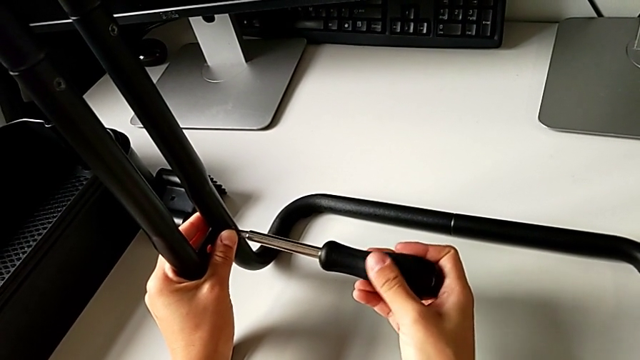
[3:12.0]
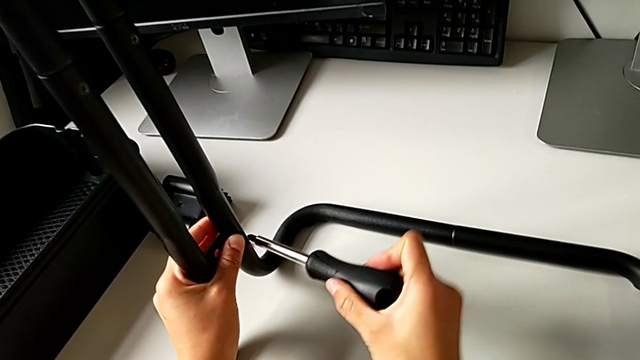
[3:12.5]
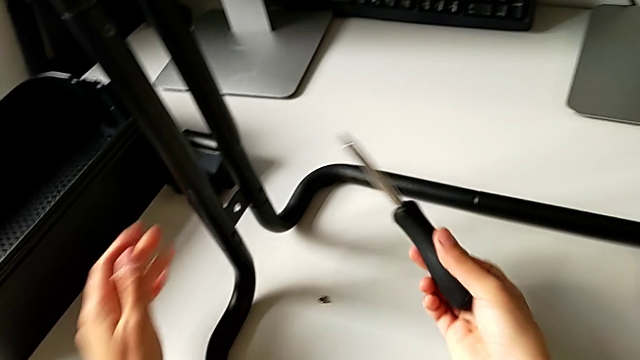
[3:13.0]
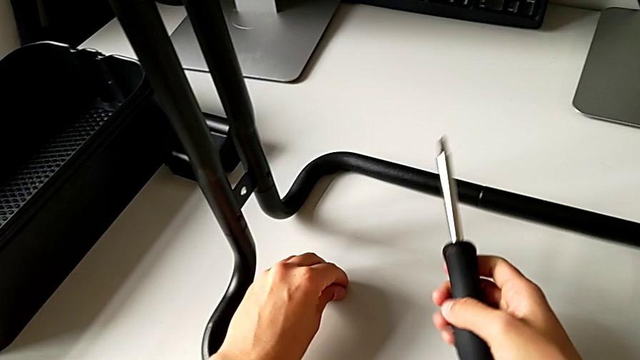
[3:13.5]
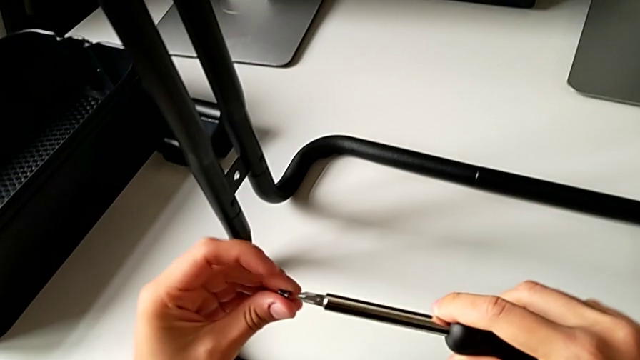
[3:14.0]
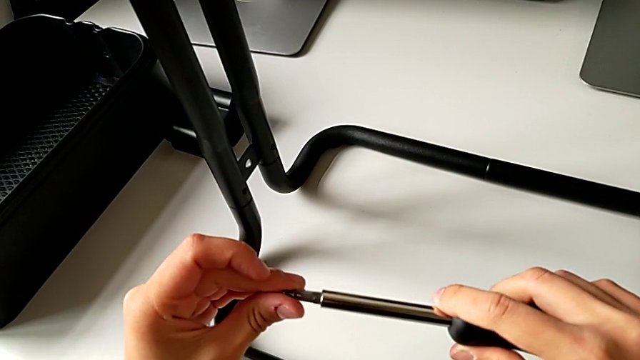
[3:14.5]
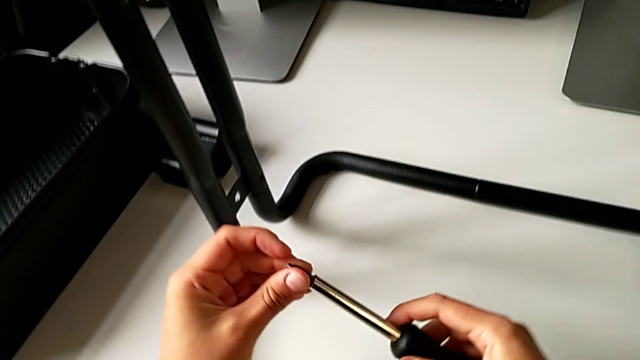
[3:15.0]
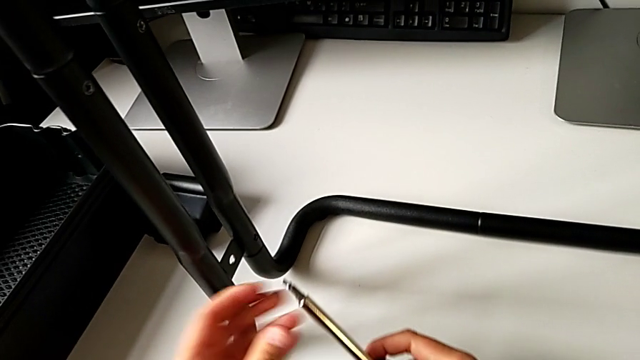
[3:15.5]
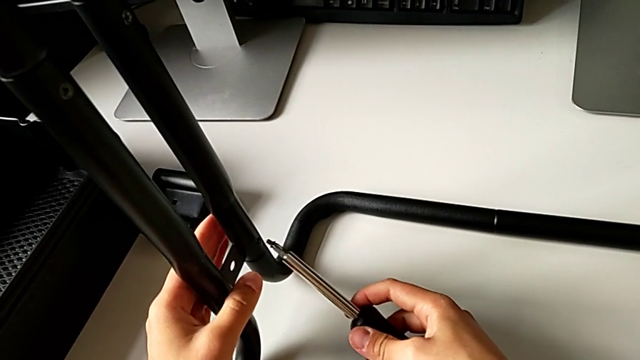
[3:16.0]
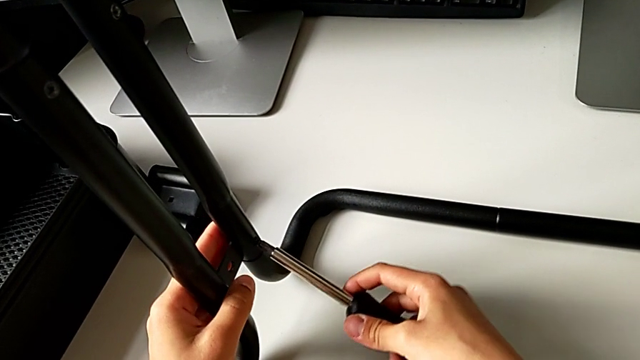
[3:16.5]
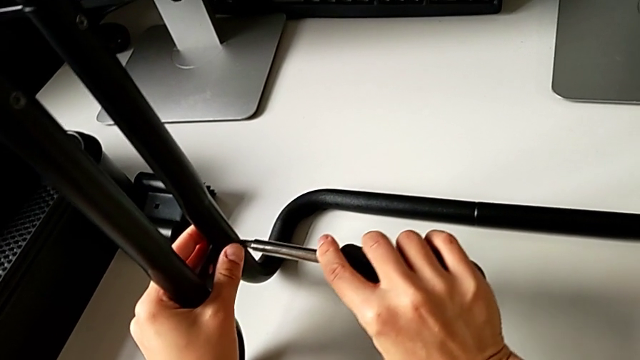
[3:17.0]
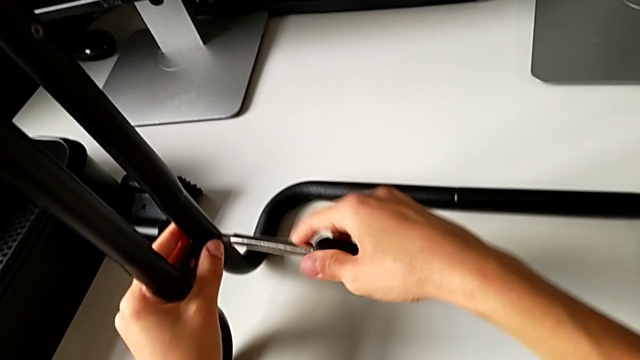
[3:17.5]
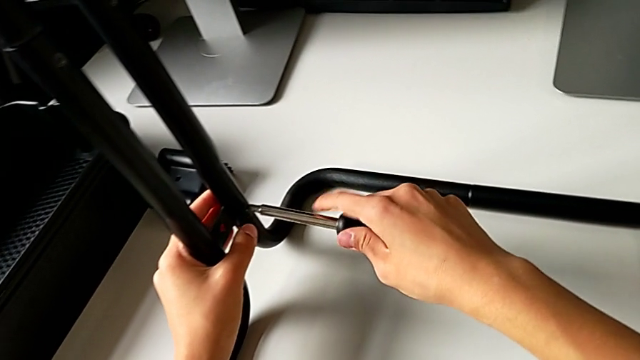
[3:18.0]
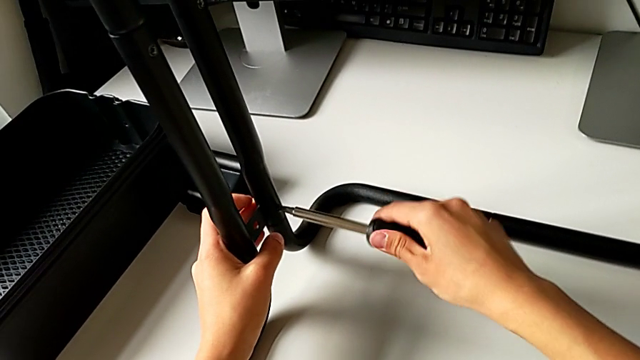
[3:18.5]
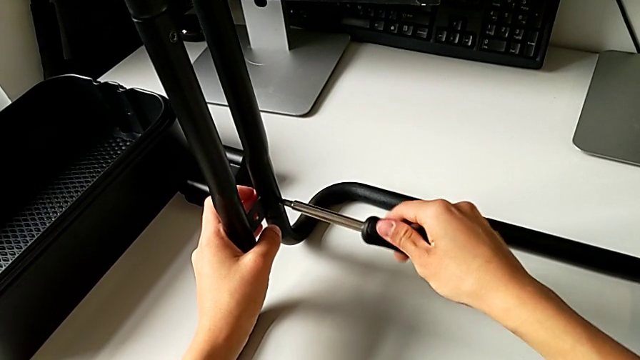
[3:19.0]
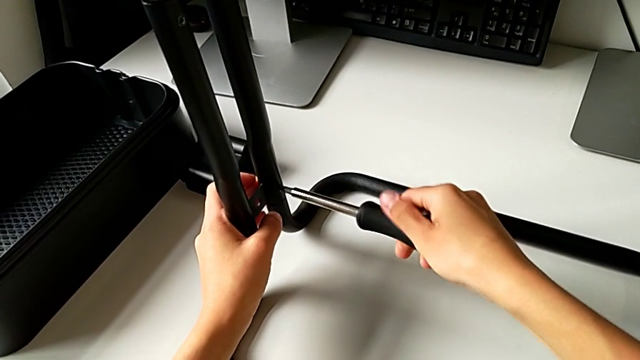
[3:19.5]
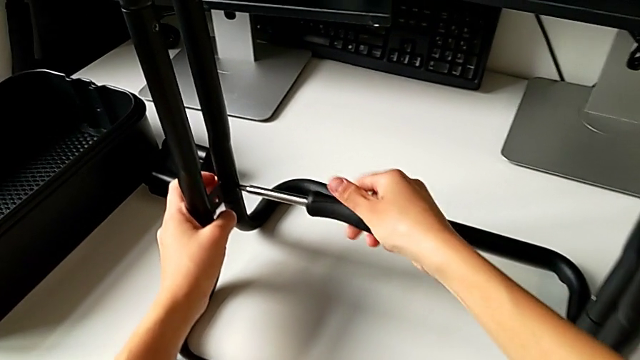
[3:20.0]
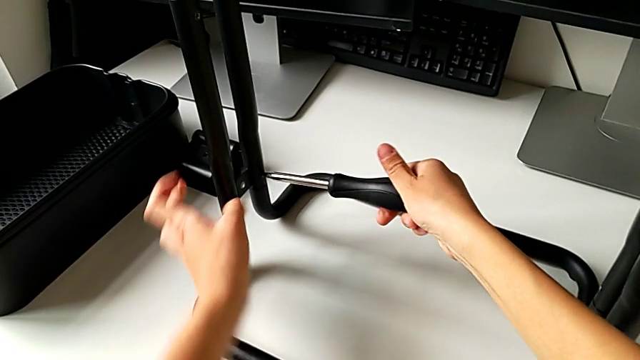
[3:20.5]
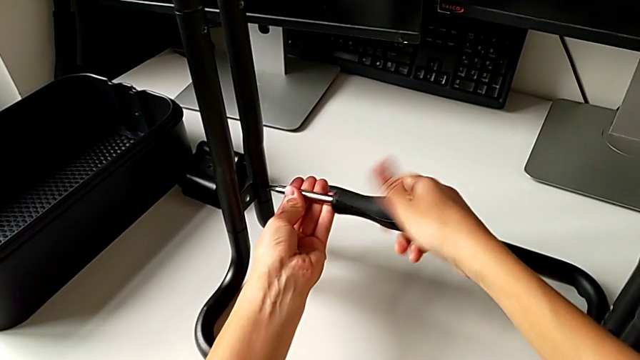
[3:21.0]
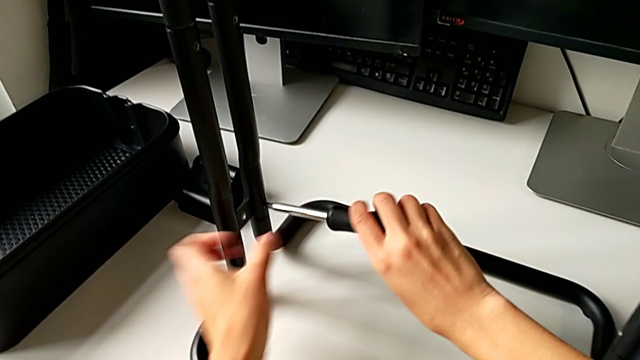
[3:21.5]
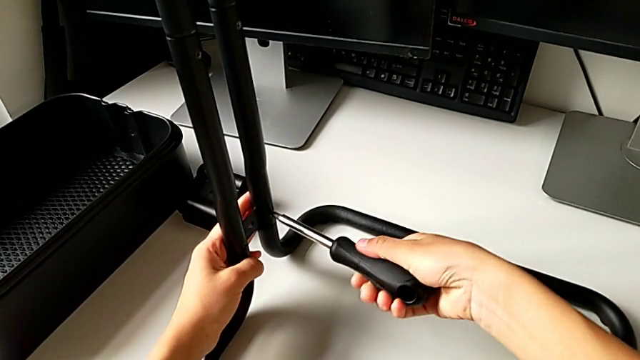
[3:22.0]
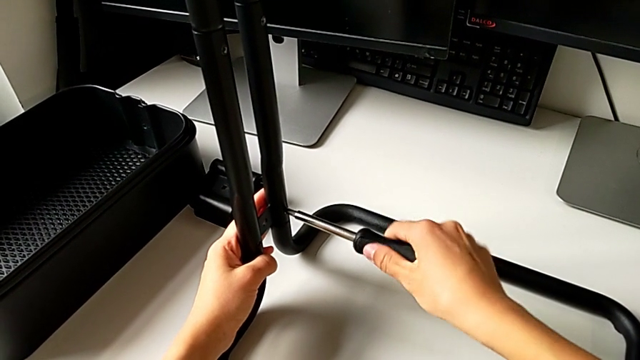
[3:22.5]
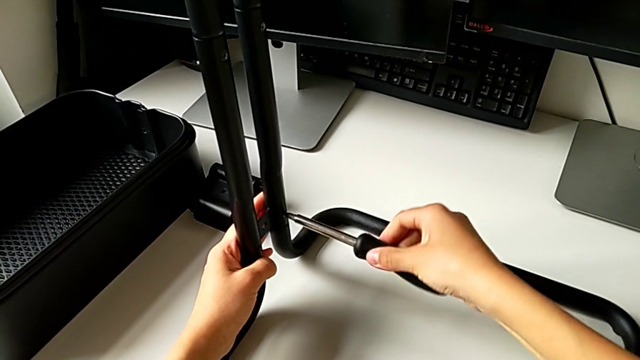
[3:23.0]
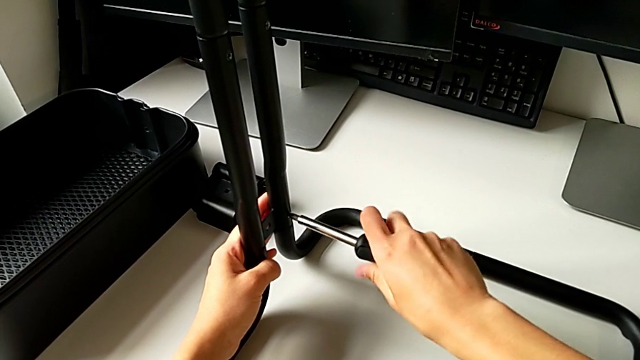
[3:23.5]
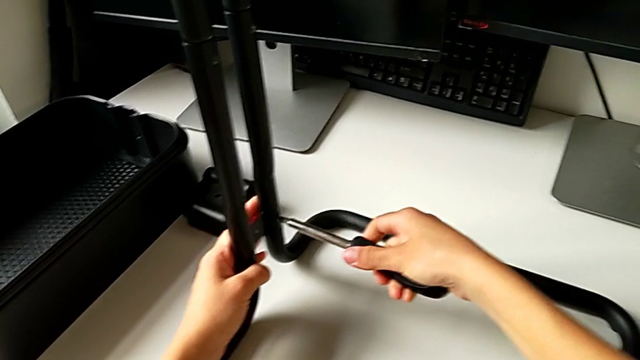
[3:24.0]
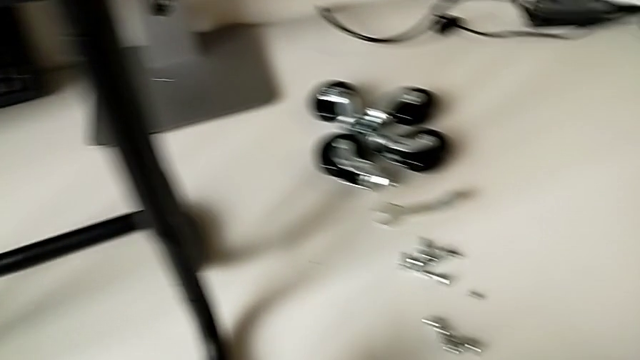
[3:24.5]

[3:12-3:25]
The camera wearer is assembling the side bar into the base frame. They place the black screwdriver, place the first screw and screw it.

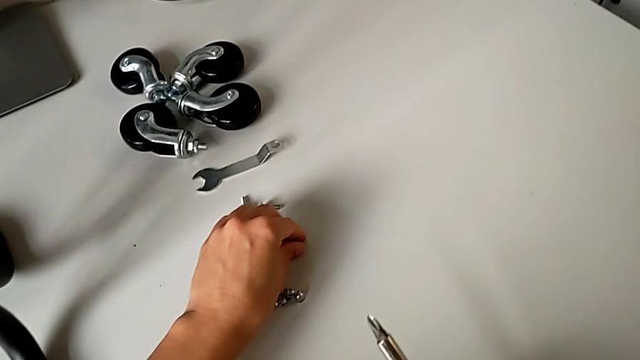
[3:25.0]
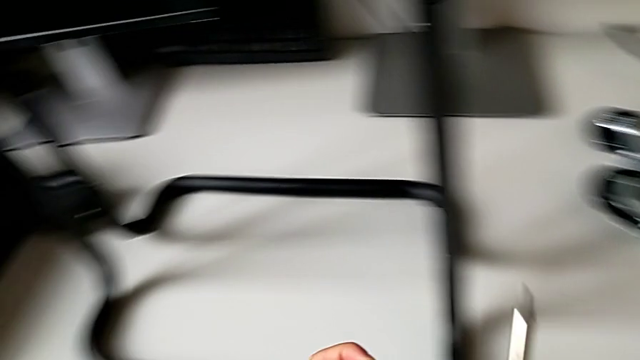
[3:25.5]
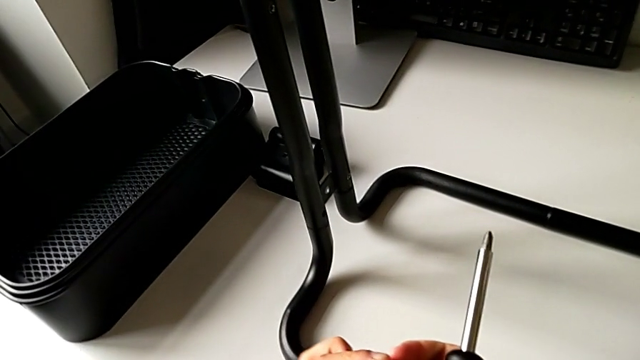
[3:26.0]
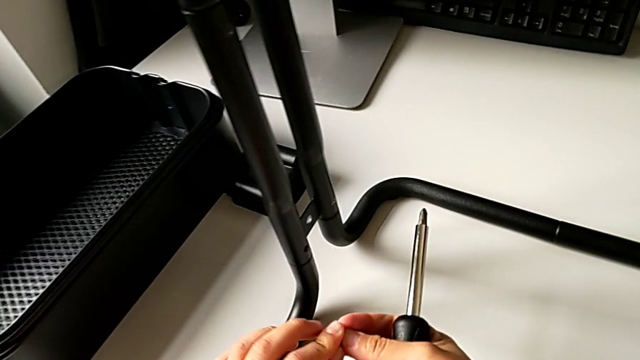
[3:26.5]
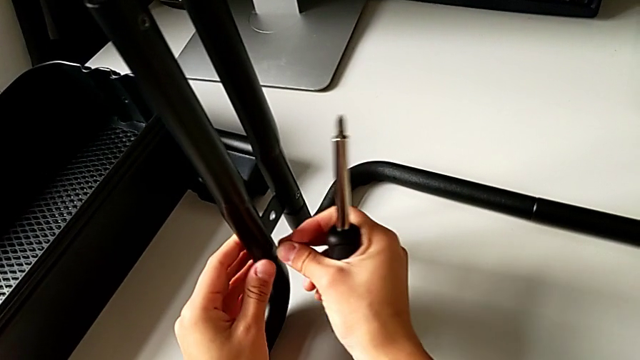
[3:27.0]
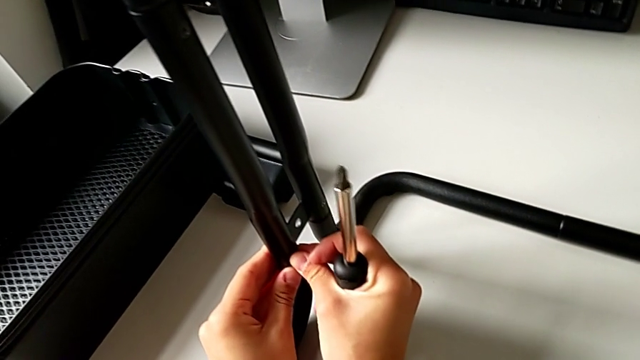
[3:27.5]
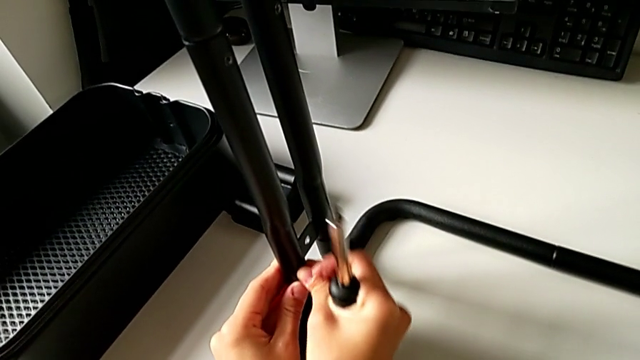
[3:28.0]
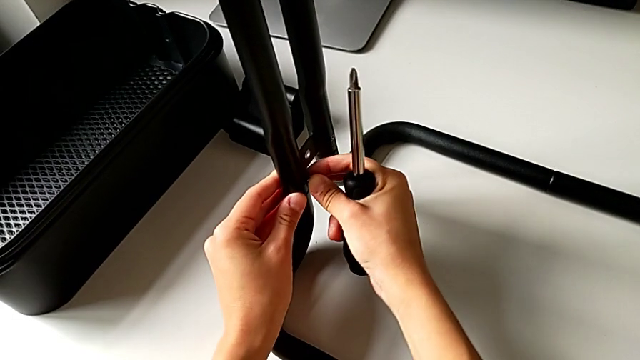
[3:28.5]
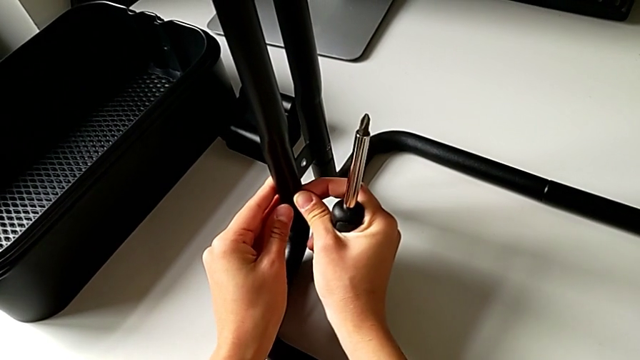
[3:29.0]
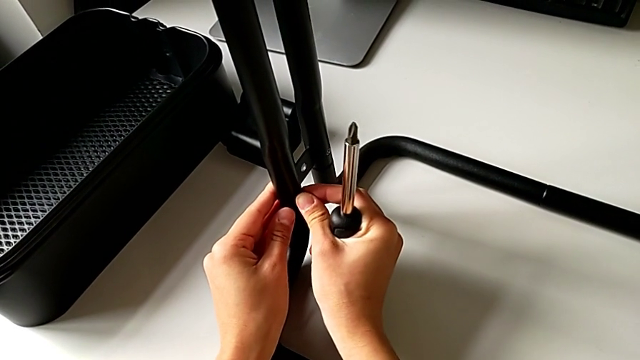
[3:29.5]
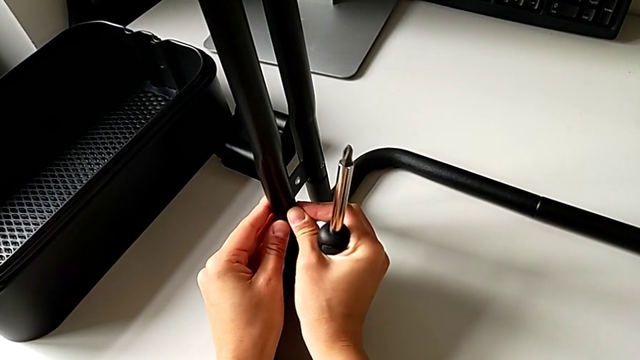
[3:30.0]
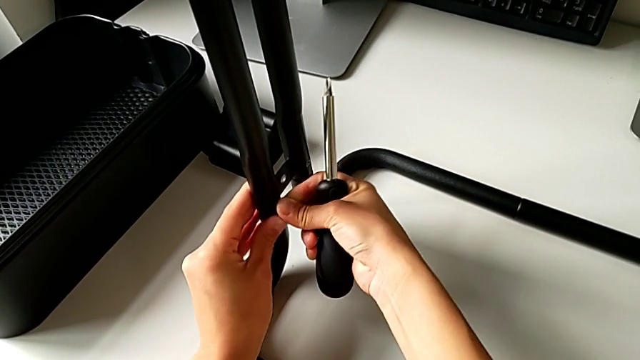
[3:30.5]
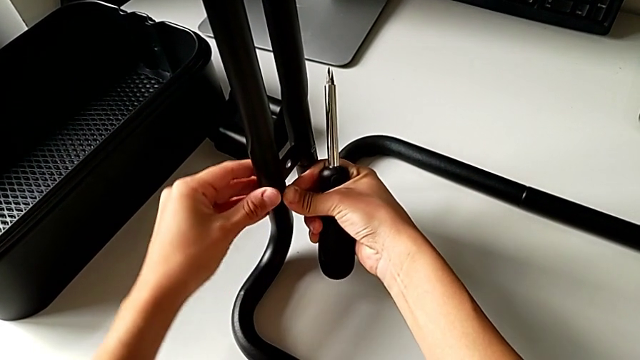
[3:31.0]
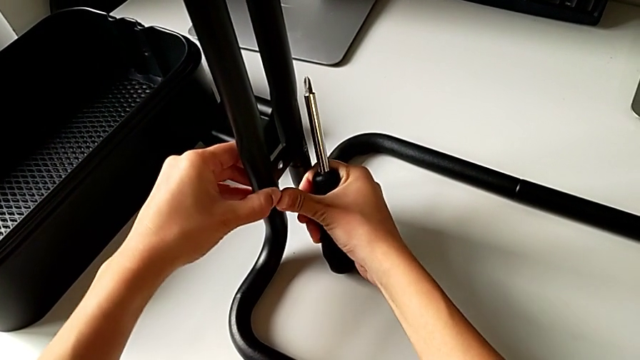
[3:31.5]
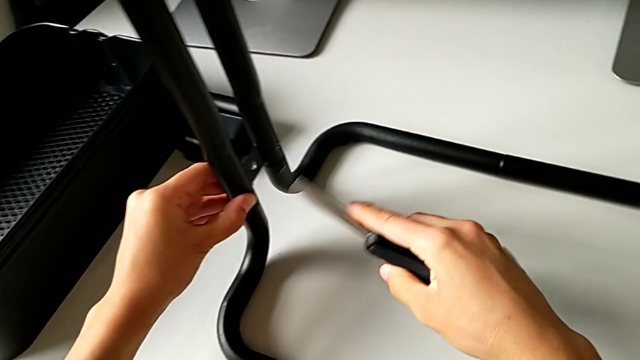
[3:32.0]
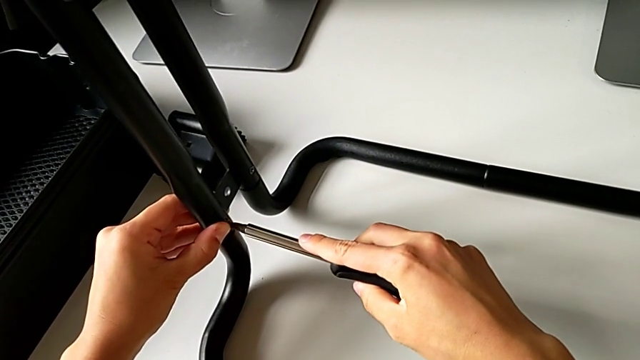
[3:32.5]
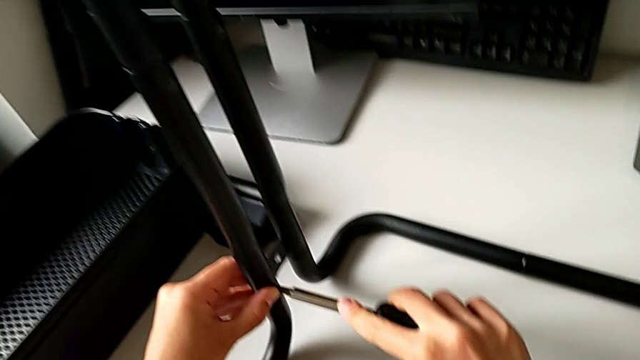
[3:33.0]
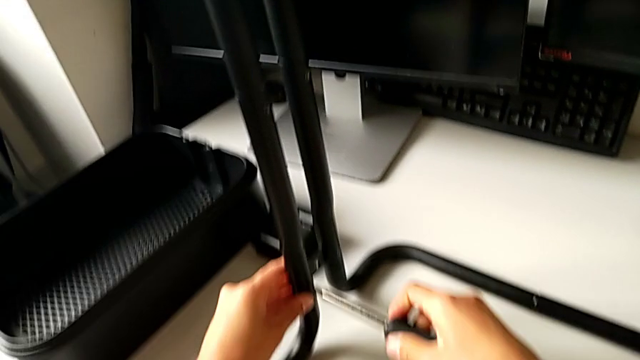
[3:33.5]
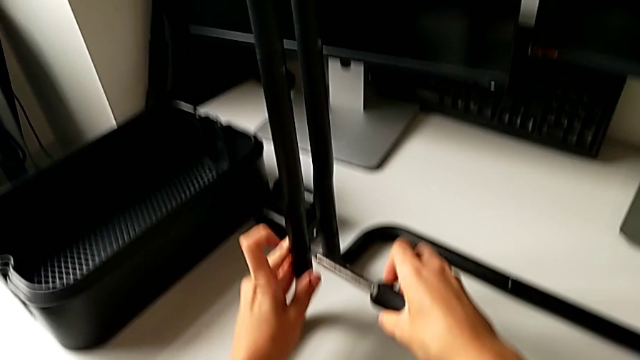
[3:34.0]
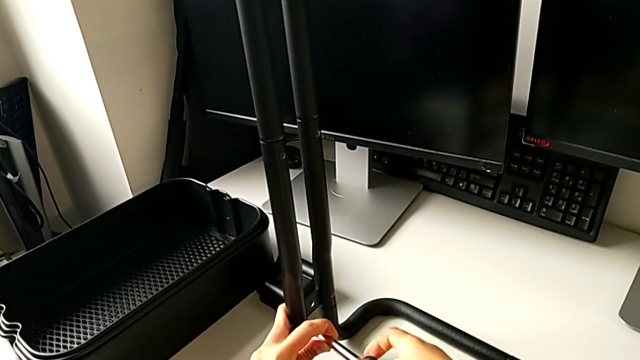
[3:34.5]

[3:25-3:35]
The camera wearer is assembling the side bar into the base frame. They grab the second screw, place it and place the black screwdriver.
